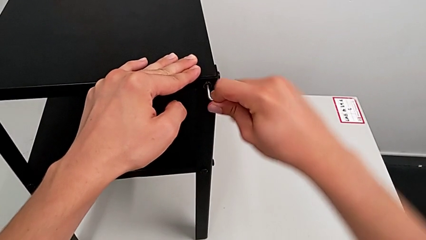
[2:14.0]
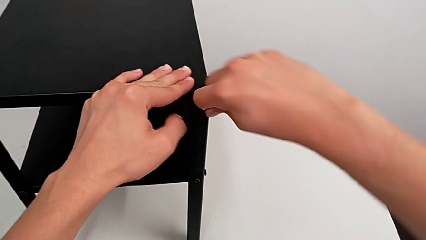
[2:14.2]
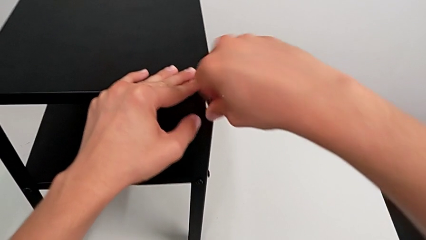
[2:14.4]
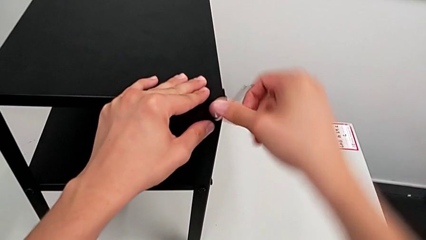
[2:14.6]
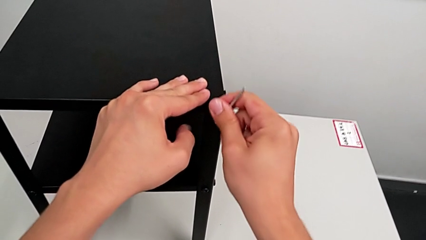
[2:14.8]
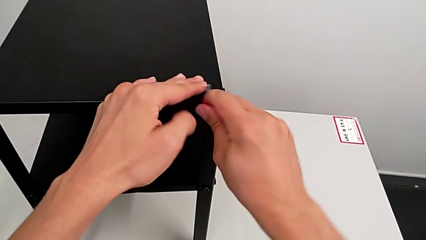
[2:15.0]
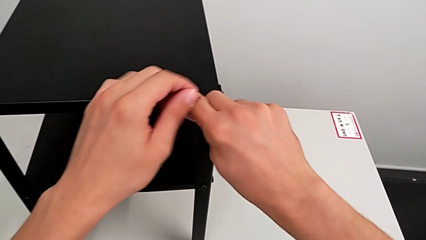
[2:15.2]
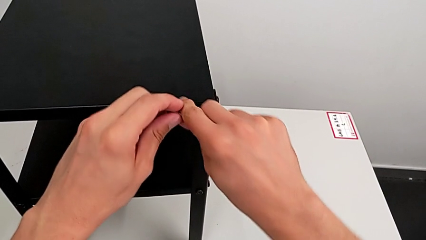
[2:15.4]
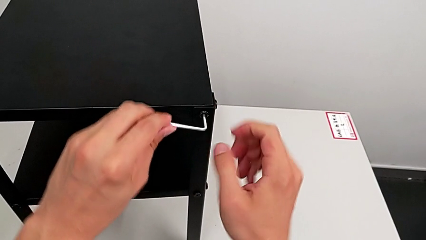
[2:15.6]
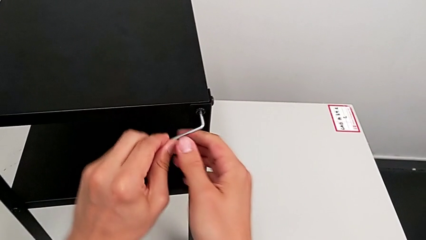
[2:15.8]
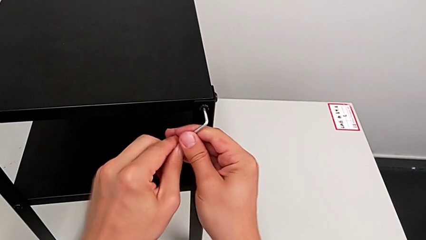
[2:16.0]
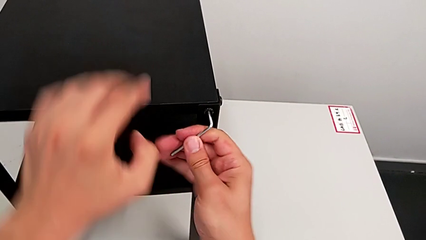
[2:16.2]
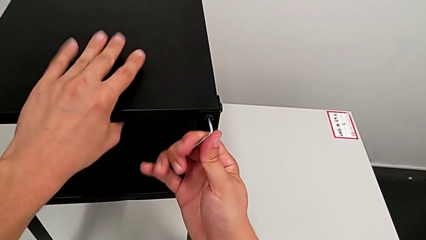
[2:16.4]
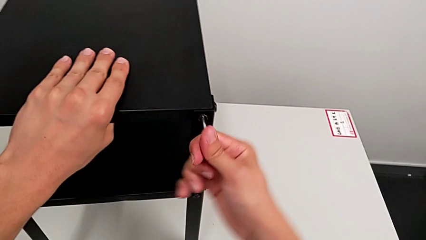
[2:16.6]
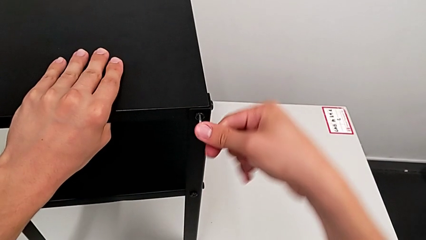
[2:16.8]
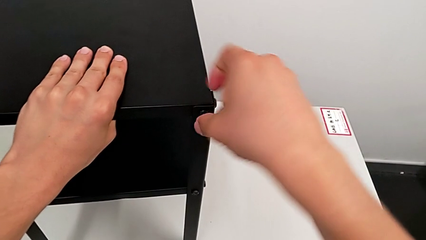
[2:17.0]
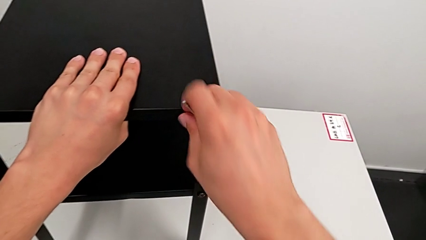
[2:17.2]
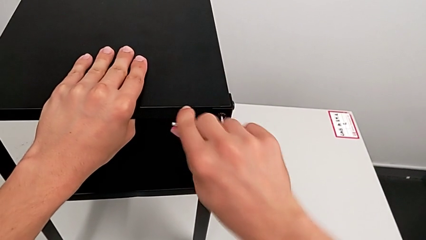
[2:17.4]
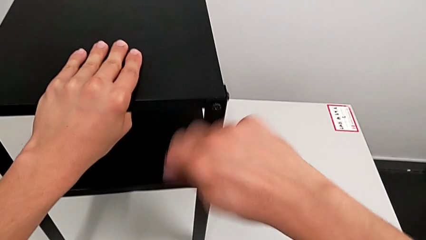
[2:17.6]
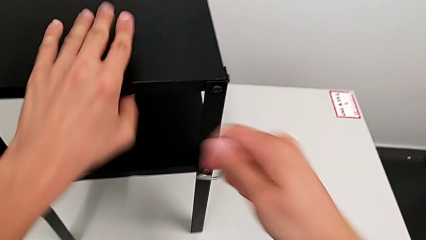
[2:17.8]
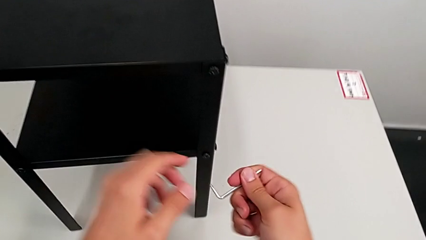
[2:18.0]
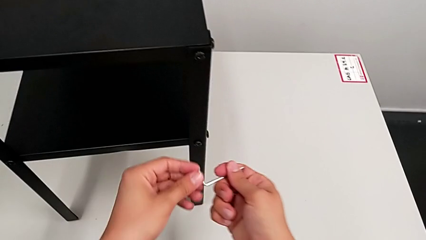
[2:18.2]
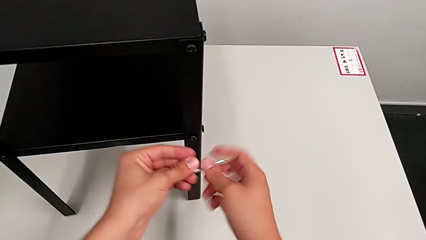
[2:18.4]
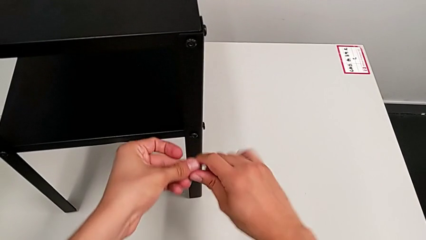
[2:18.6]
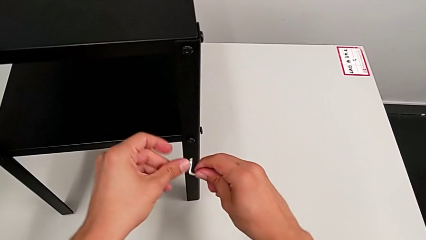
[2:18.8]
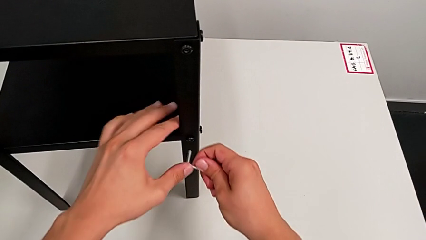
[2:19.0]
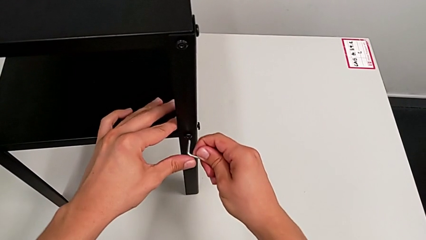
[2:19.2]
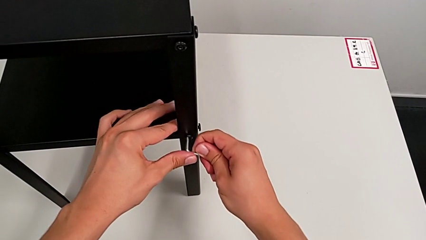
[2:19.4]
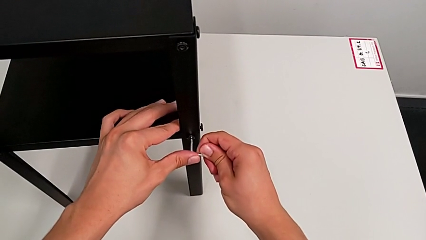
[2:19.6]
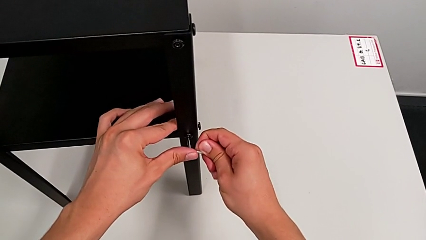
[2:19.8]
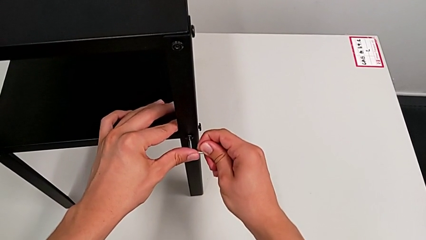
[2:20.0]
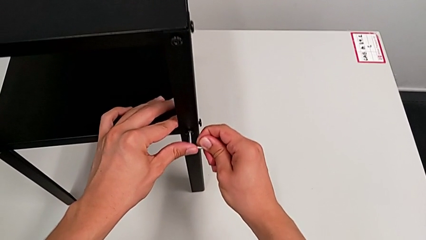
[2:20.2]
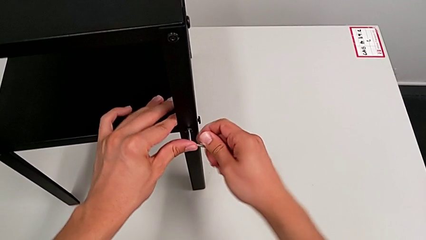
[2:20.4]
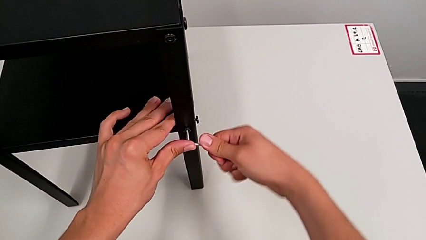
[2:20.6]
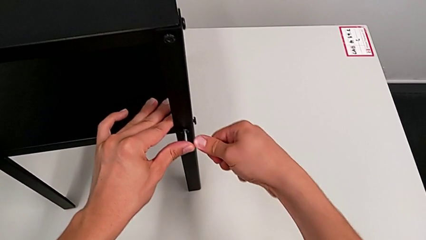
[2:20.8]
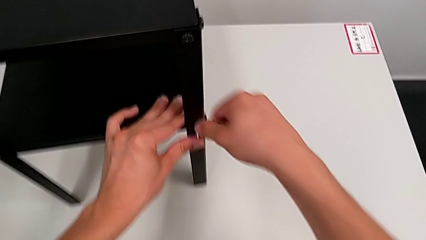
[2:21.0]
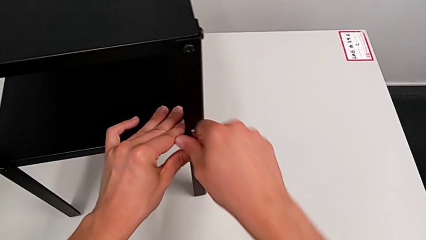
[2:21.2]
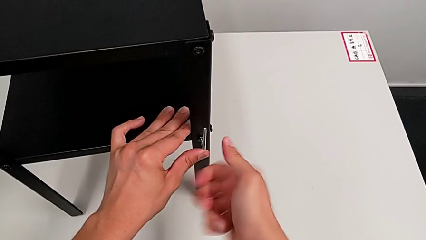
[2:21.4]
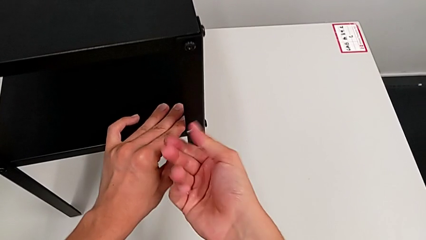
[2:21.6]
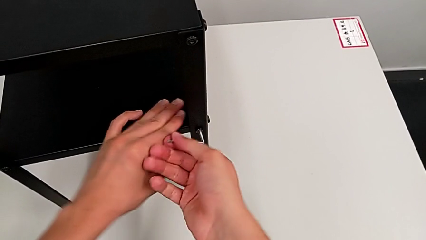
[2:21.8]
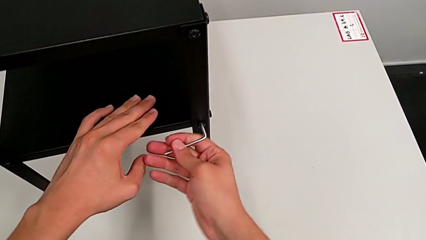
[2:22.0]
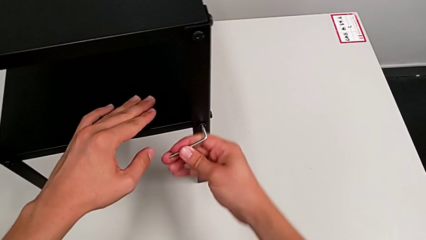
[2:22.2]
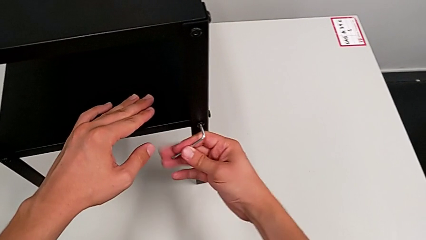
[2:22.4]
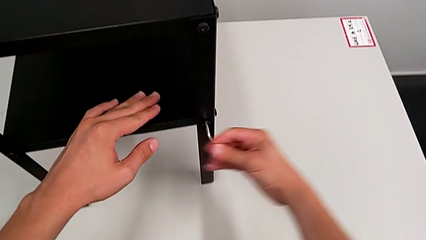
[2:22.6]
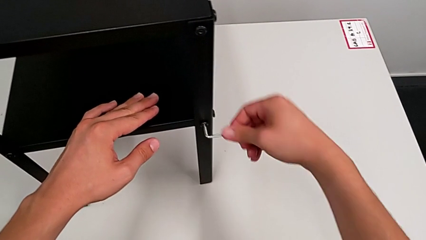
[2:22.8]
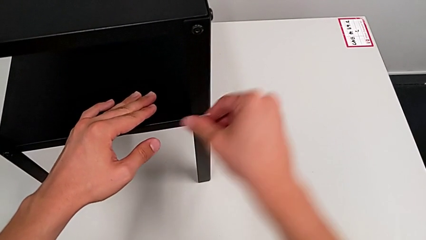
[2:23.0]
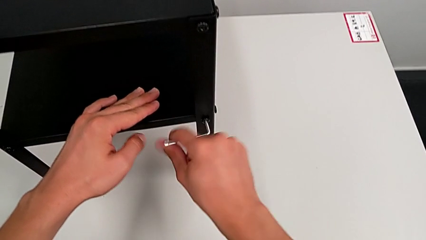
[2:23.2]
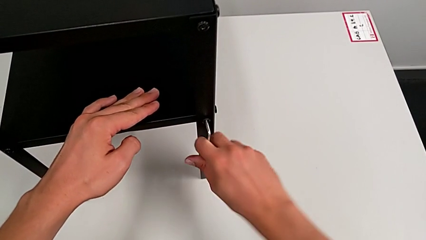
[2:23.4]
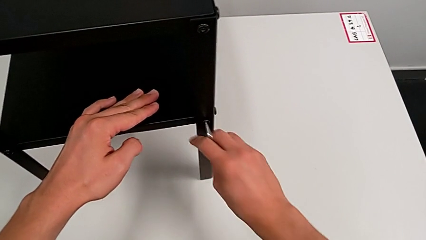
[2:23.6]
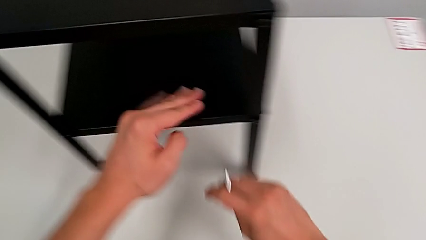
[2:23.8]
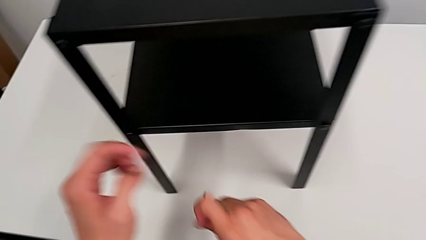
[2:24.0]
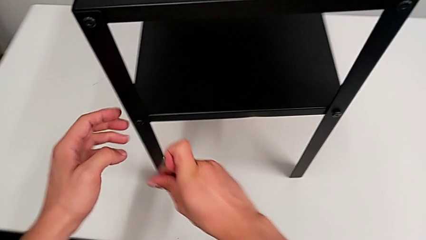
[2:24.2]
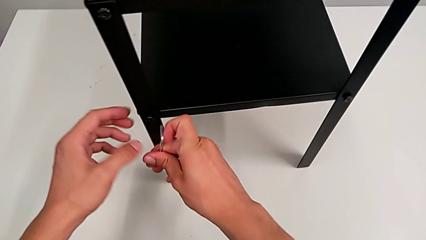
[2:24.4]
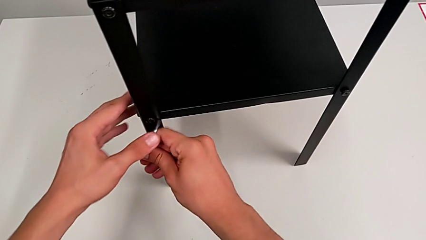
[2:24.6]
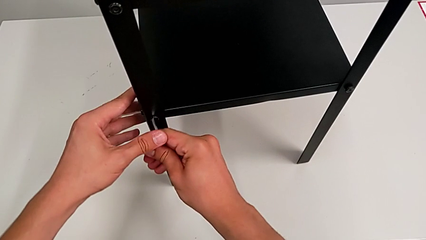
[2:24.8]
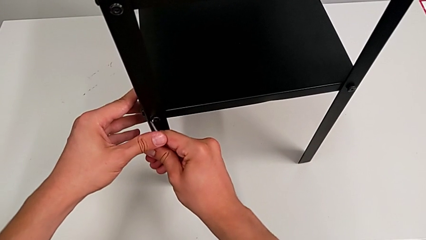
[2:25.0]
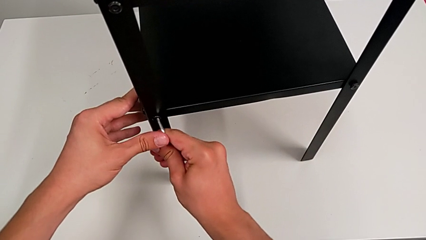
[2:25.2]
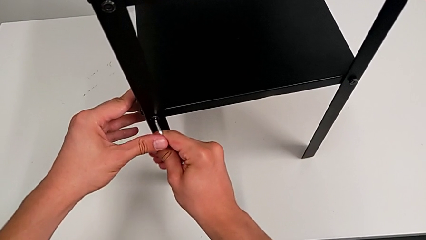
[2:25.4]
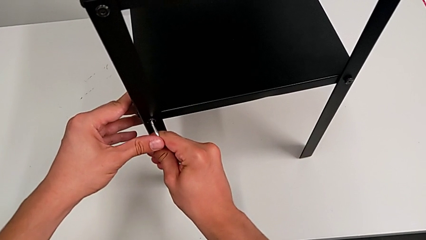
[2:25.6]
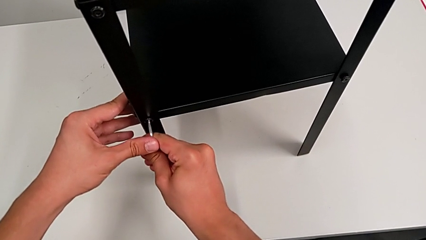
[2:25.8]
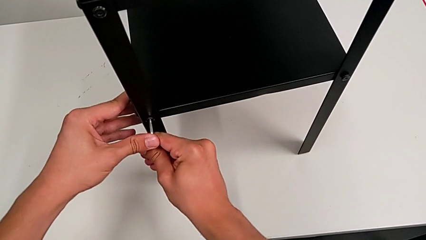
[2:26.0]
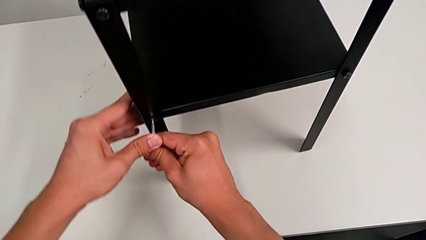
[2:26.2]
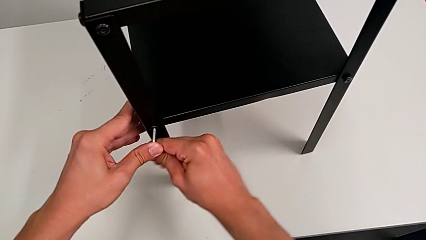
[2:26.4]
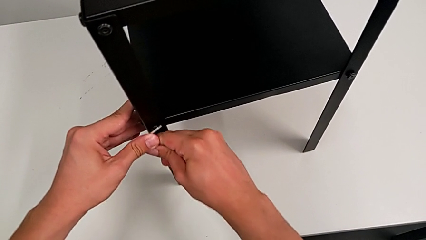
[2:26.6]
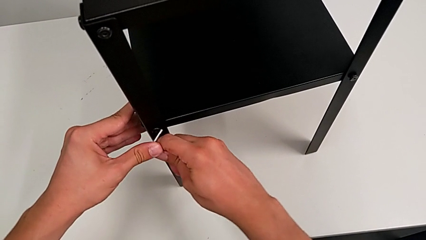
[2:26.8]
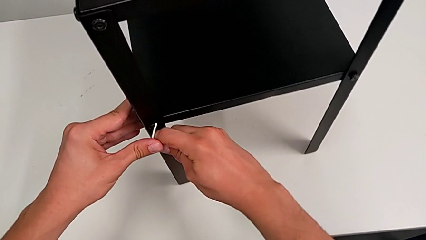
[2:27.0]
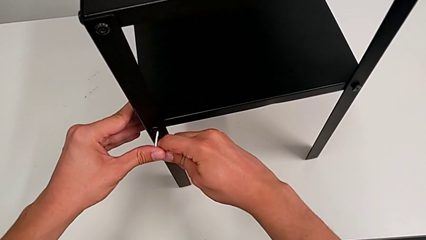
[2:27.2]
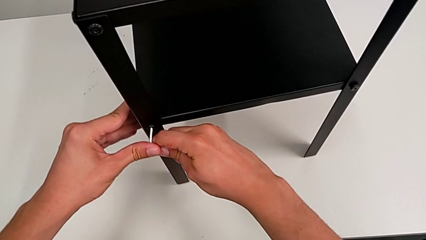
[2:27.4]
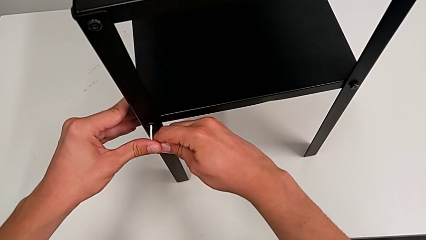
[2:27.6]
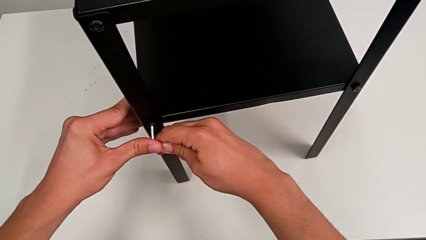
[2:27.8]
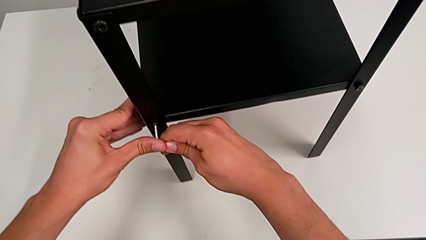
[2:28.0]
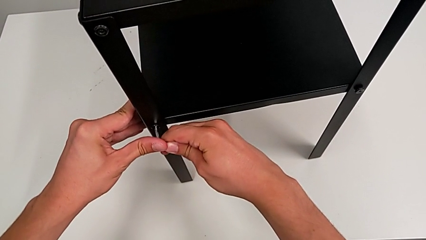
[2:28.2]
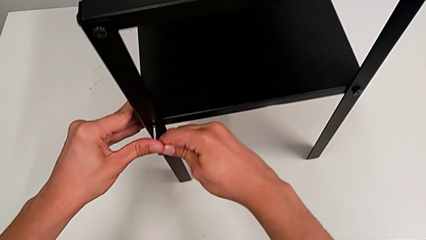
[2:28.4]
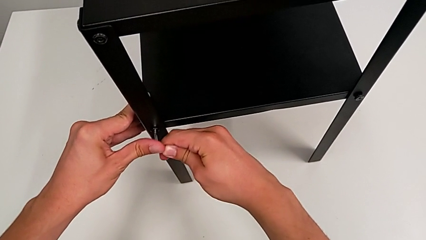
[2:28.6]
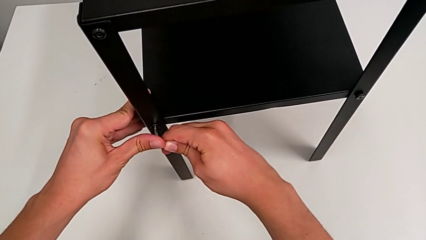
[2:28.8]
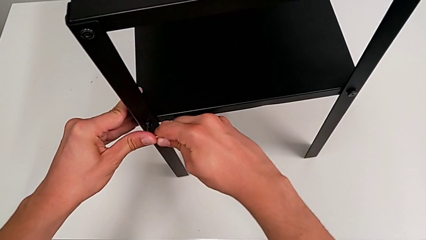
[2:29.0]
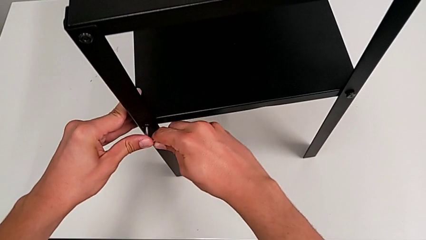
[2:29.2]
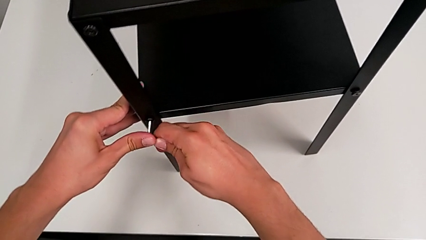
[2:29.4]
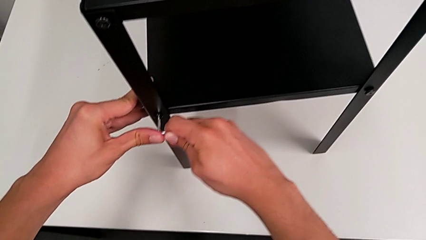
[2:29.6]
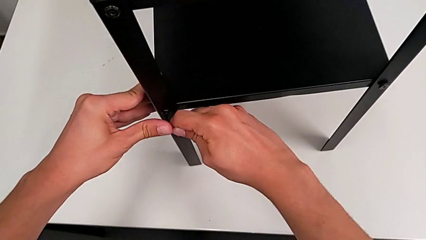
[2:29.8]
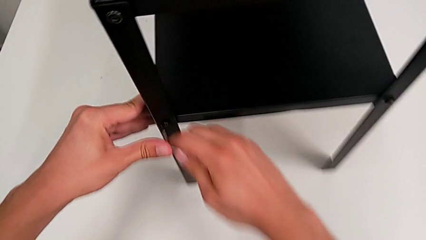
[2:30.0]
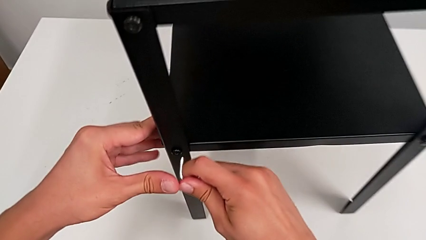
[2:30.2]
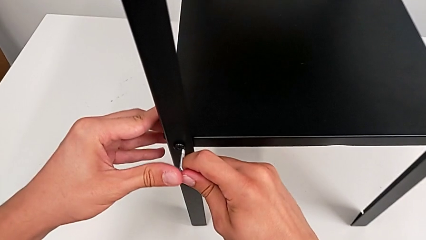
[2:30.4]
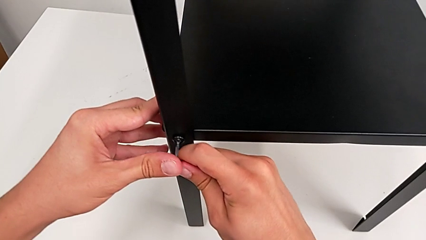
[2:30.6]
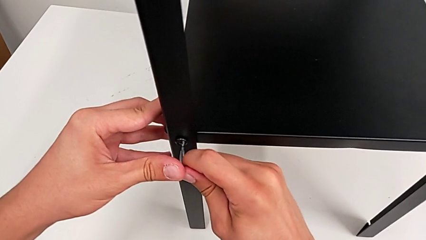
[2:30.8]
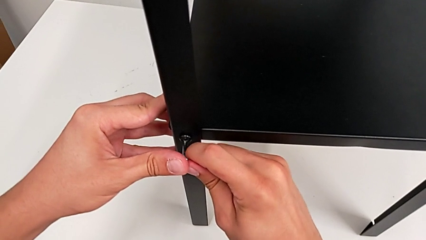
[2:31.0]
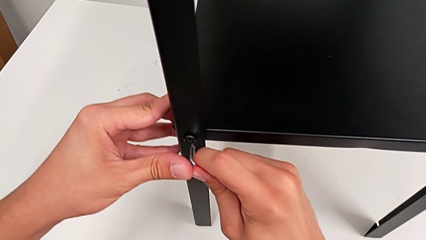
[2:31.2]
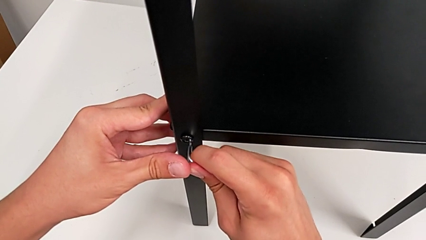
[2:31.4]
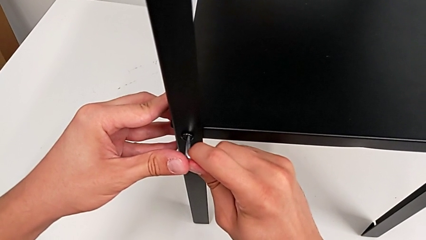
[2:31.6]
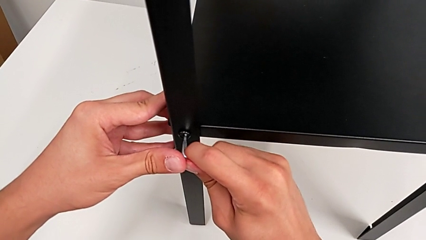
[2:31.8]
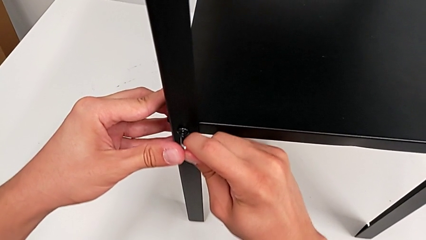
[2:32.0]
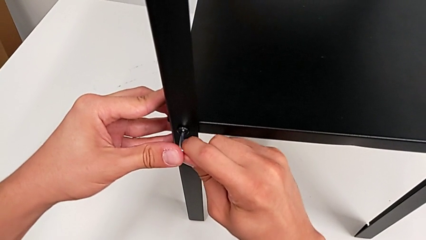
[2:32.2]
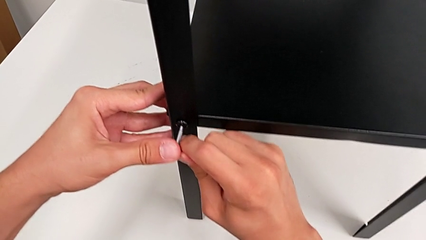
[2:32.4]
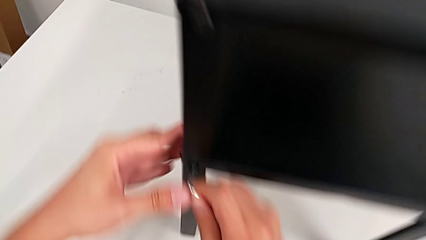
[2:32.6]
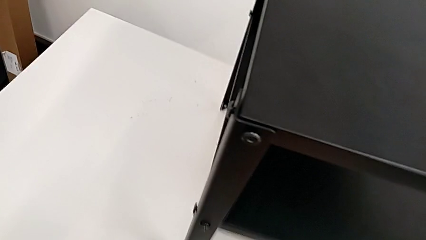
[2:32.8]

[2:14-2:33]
The camera wearer is loosening the hex socket heads. They keep unscrewing the hex socket head, withdraw the Allen wrench, approach it, insert it, unscrew the hex socket head, withdraw the Allen wrench, approach the hex socket head and begin to insert the Allen wrench.
